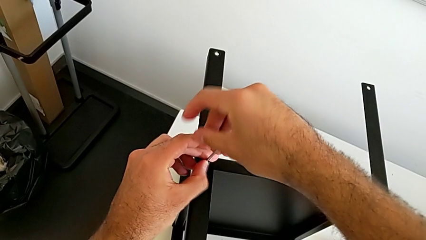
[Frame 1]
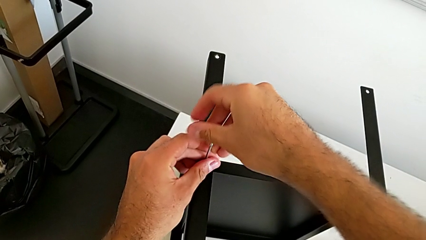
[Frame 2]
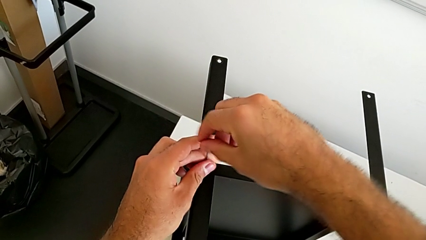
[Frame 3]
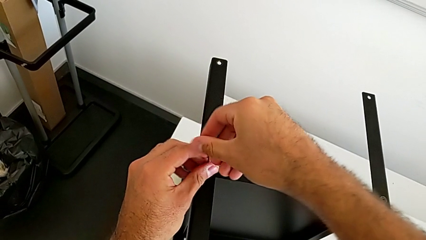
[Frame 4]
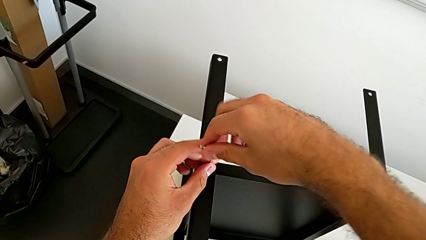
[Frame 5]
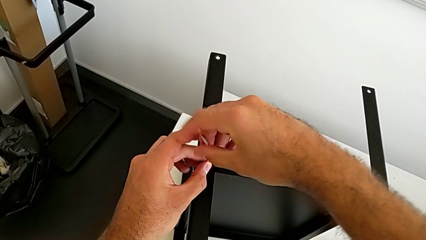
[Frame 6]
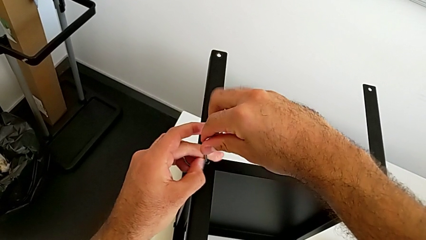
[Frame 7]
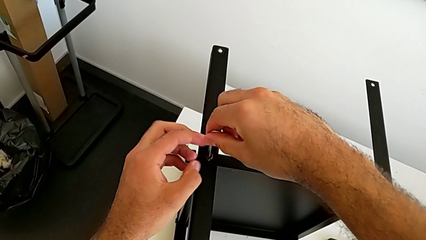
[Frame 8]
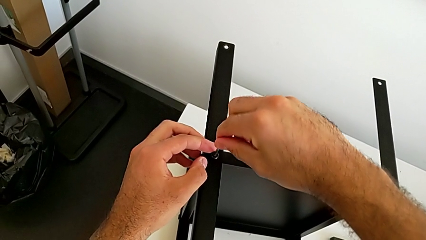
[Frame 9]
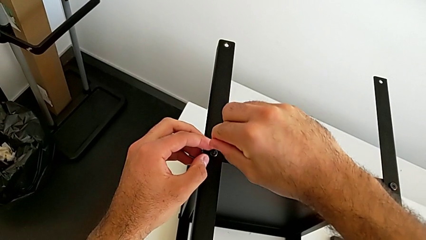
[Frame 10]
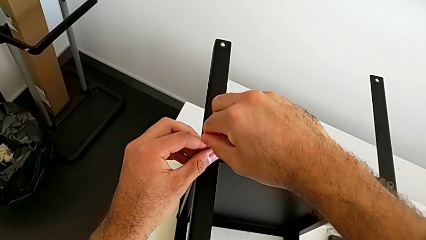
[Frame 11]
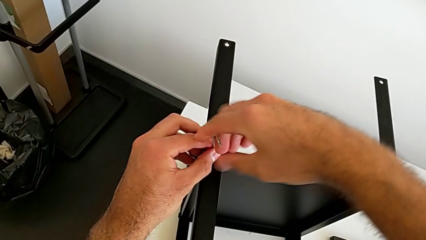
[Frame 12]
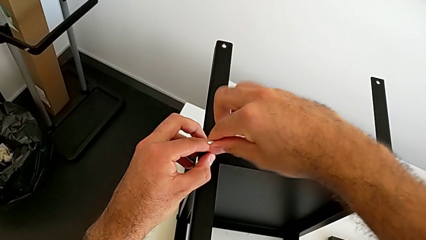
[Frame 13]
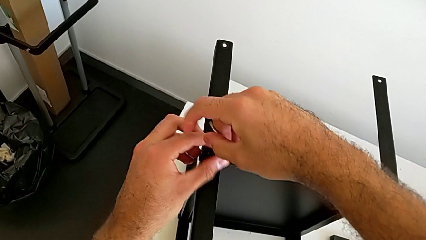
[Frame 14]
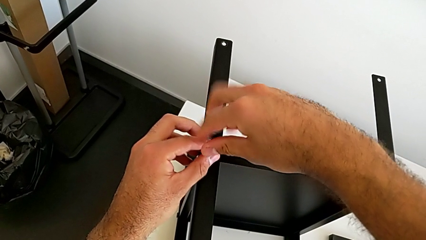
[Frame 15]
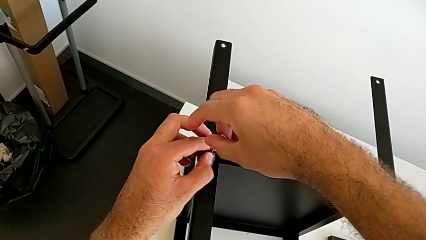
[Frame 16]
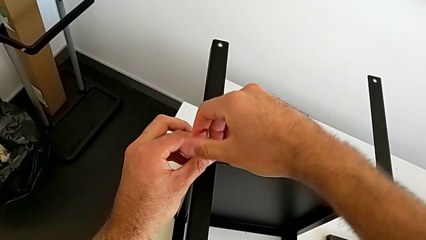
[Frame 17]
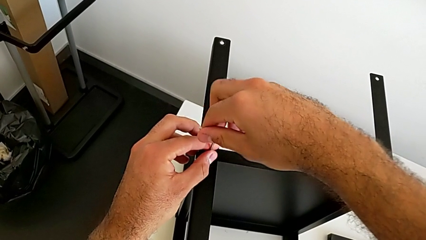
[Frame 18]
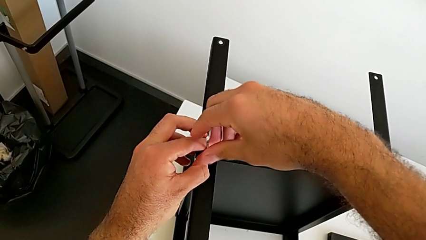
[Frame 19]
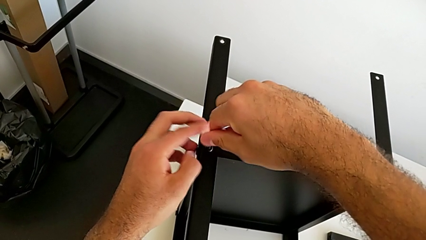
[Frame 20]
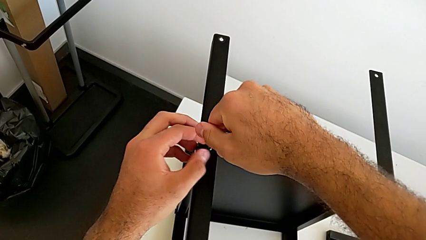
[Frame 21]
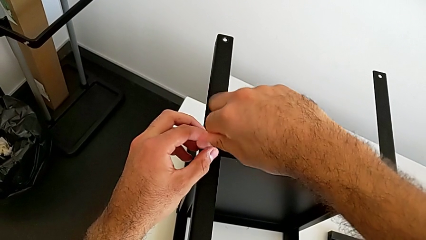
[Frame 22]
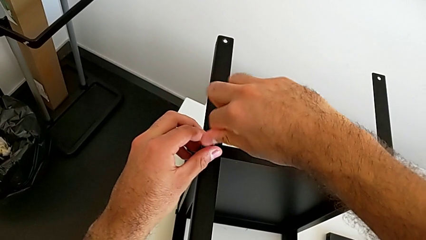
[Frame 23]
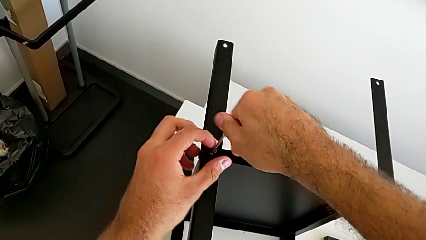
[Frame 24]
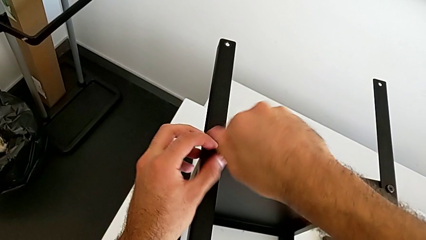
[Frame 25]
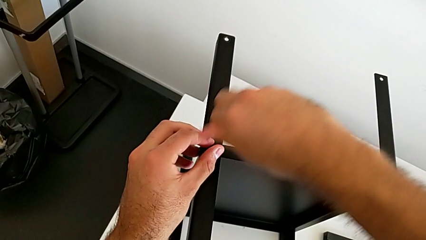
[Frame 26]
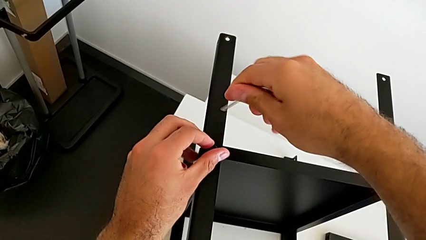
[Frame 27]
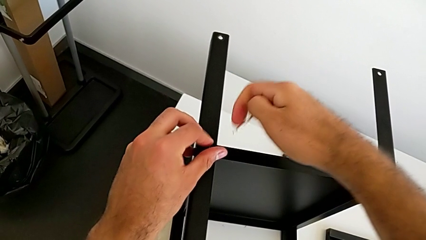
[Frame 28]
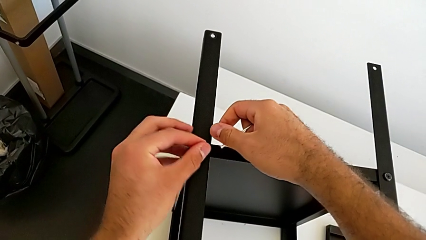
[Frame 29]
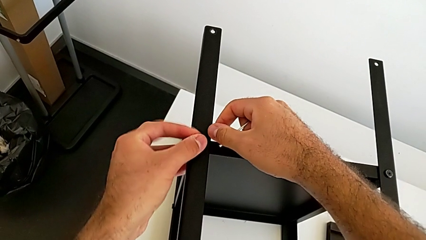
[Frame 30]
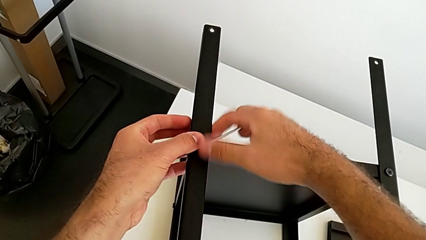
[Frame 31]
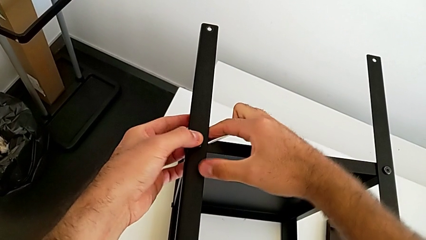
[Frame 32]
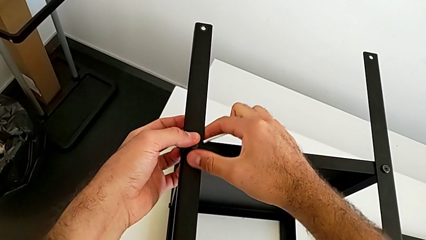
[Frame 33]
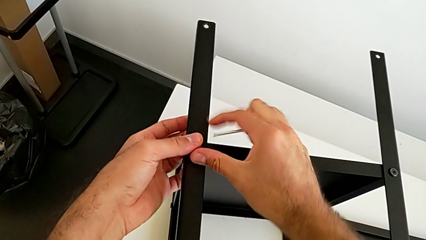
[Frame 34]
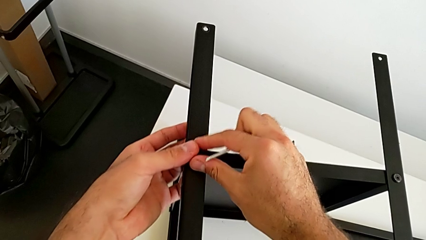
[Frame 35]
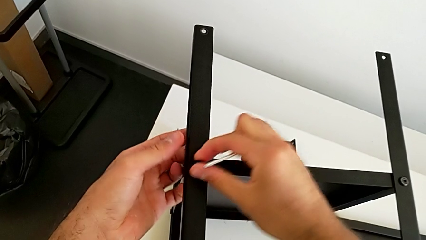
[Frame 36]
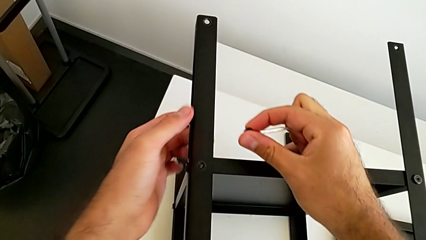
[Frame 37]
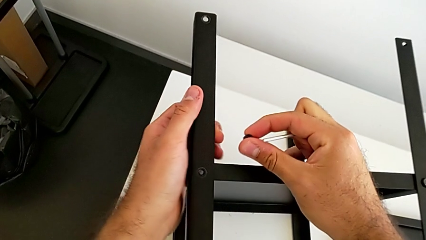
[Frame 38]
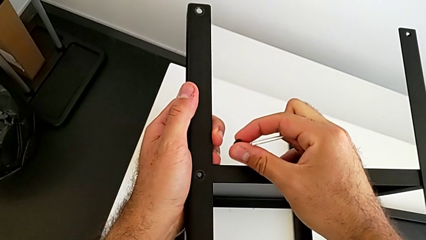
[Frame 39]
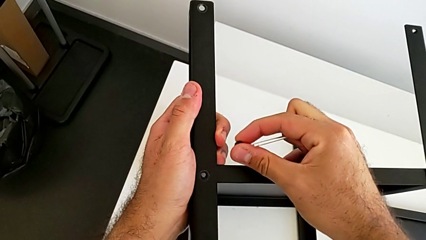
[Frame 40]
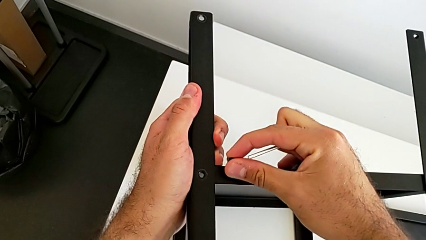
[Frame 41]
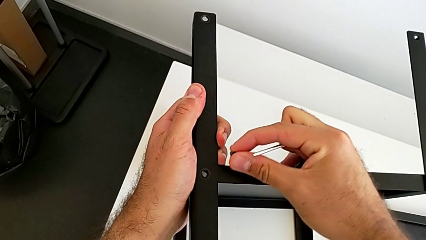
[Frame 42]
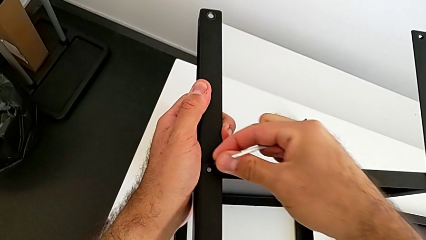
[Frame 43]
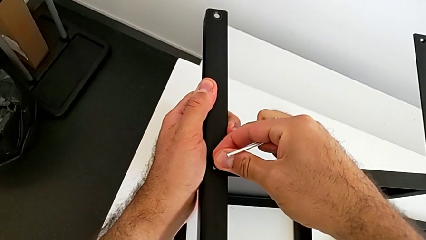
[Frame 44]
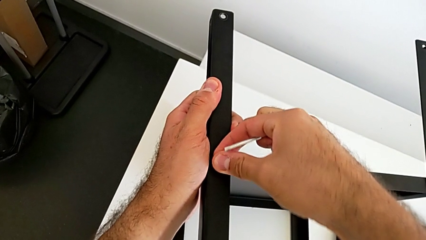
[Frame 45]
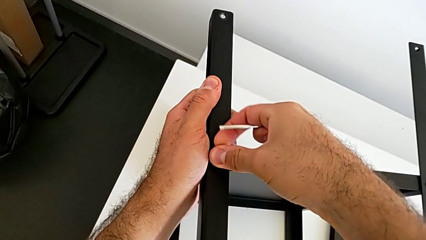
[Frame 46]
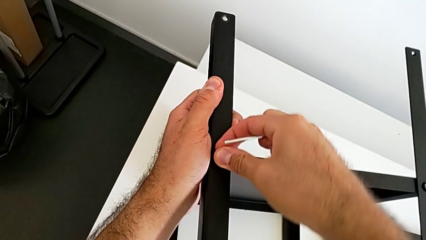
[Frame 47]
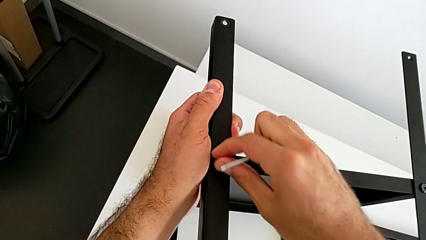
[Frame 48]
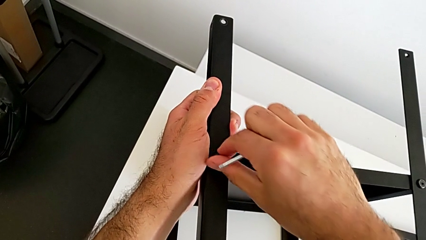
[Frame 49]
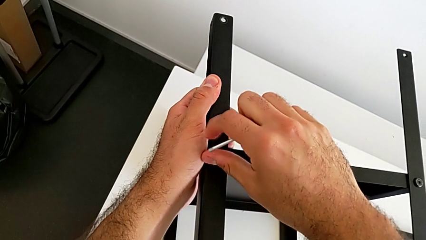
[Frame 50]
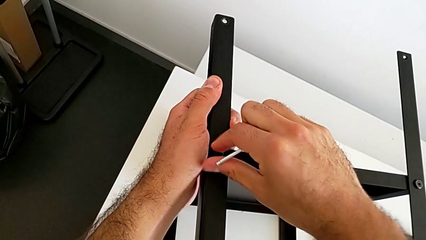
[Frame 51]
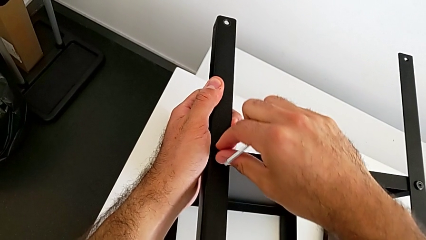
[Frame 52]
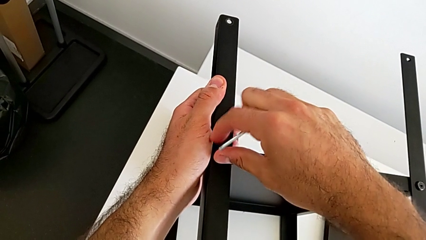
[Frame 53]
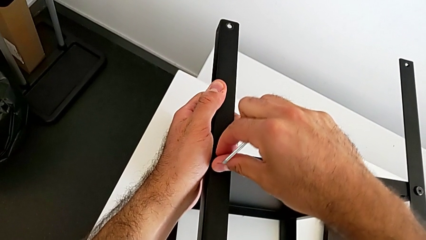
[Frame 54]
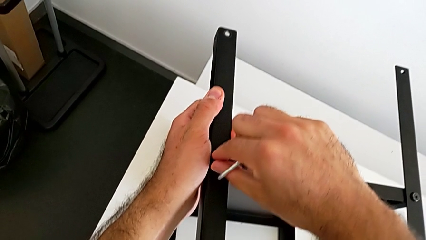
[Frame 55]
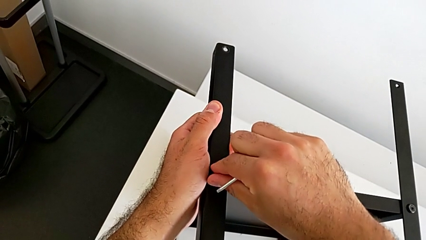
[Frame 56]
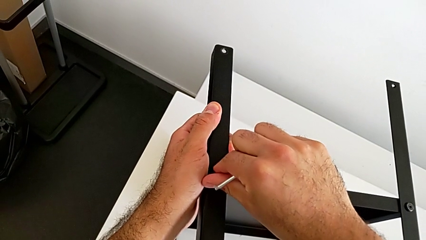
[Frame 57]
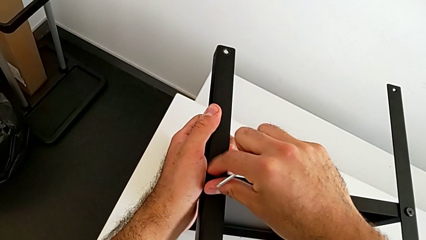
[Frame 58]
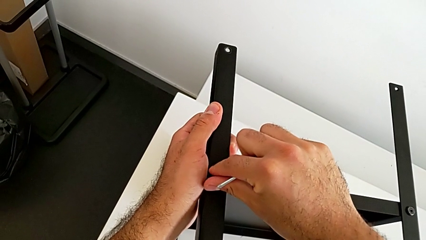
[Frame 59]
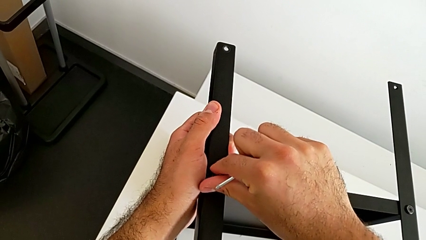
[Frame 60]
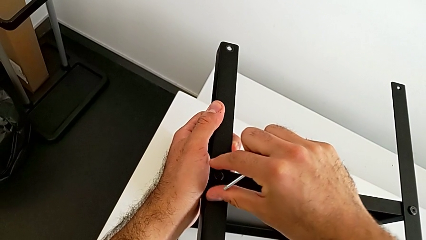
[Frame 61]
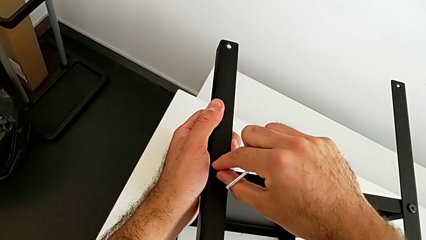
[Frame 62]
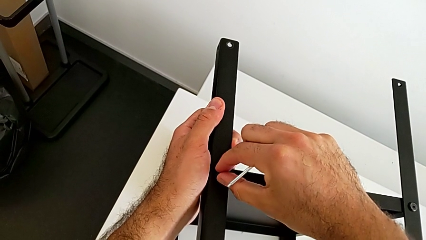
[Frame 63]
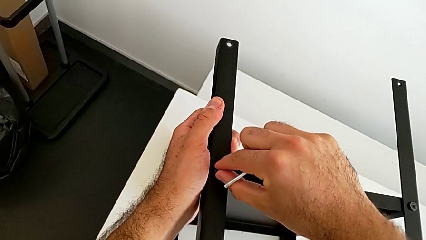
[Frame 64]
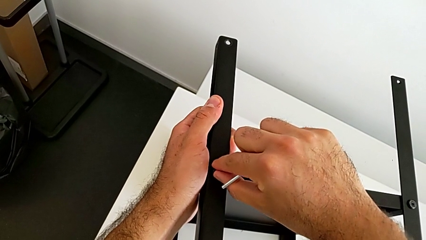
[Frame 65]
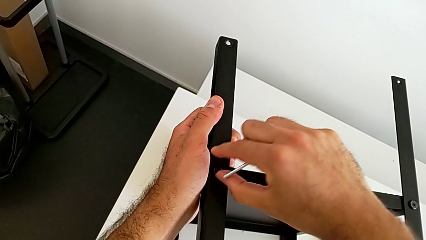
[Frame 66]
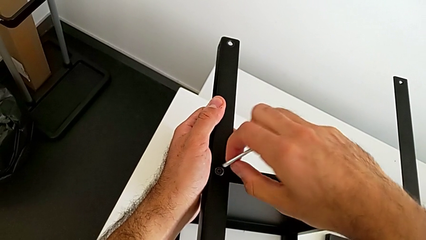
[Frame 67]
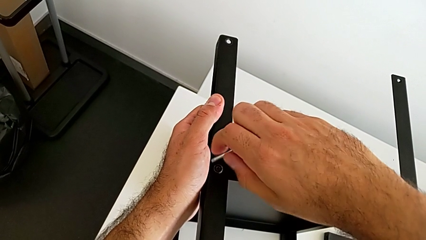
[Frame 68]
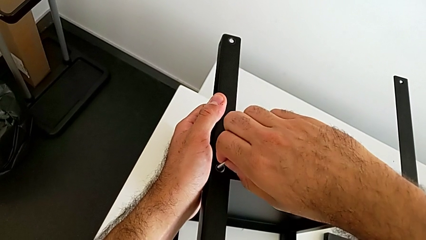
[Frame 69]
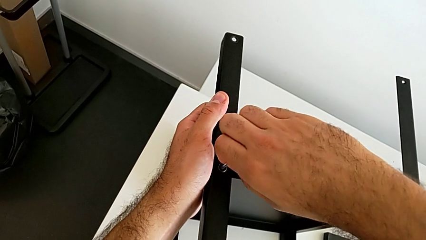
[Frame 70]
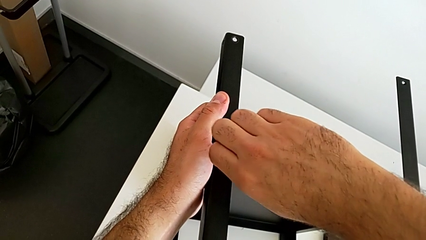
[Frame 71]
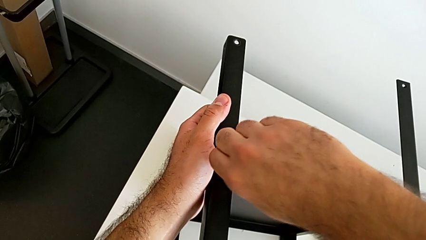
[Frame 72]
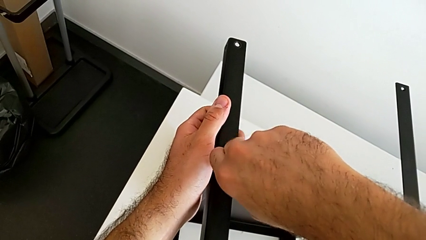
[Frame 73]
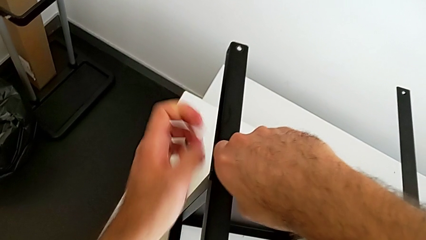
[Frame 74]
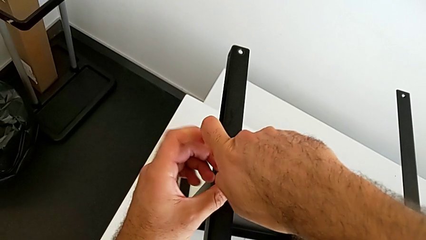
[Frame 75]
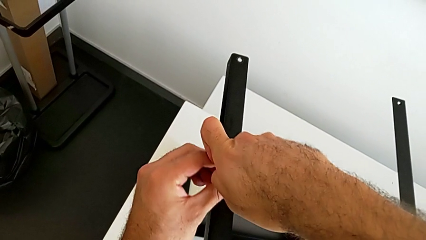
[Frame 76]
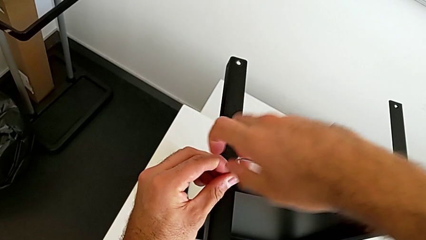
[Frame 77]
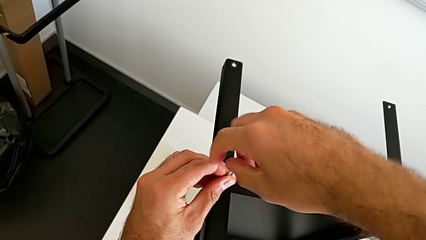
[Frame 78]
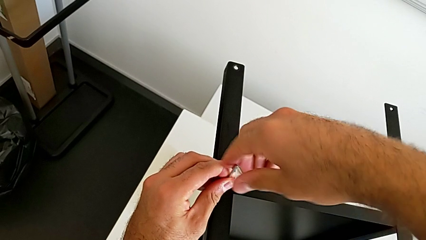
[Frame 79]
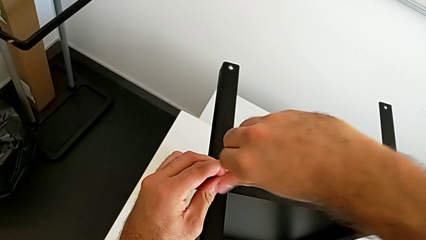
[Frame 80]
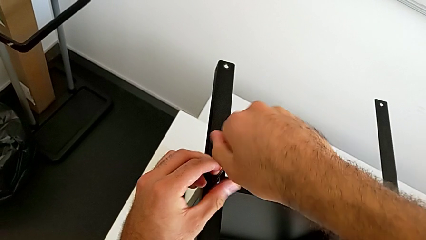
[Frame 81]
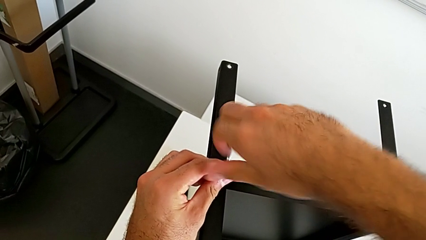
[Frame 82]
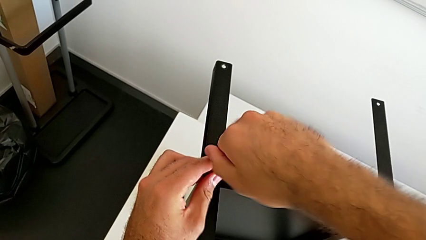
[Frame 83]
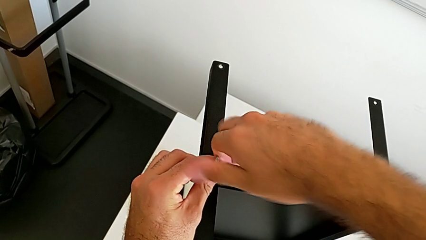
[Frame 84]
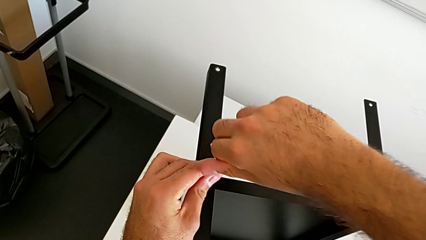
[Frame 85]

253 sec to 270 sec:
The camera wearer is screwing the first leg onto the tray. They keep screwing the hex socket head, withdraw the Allen wrench, withdraw the hex socket head, insert it, screw it, insert the Allen wrench and begin to screw the second hex socket head.
